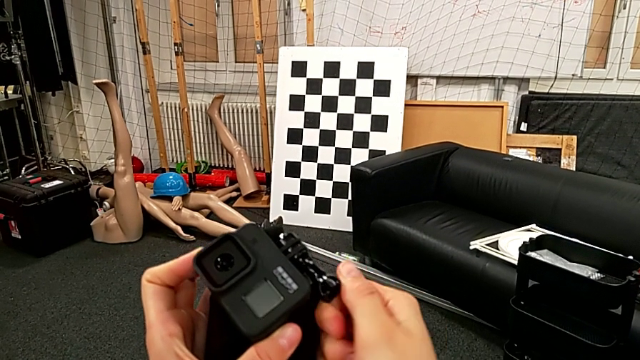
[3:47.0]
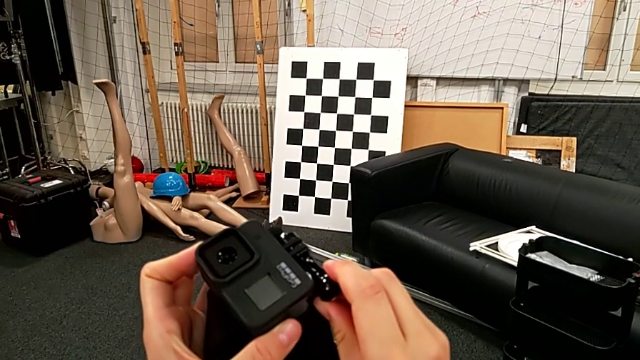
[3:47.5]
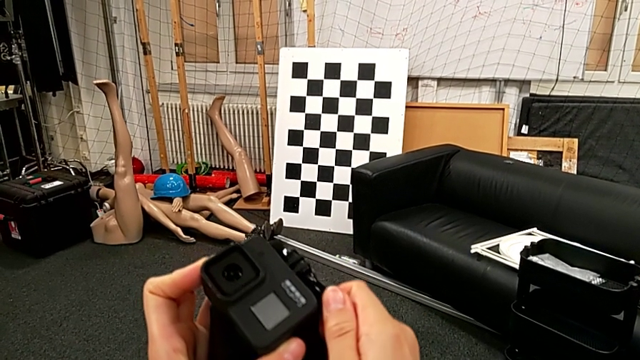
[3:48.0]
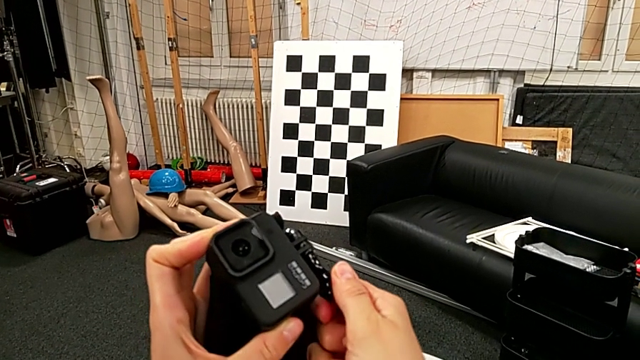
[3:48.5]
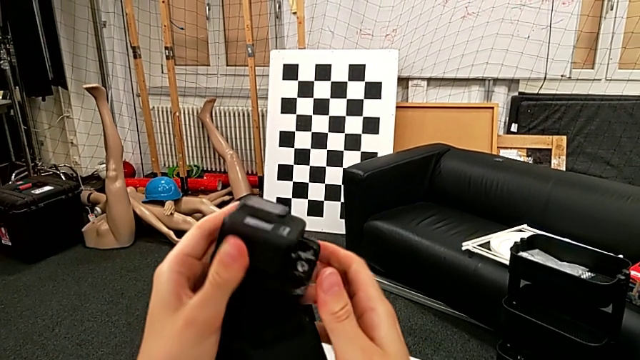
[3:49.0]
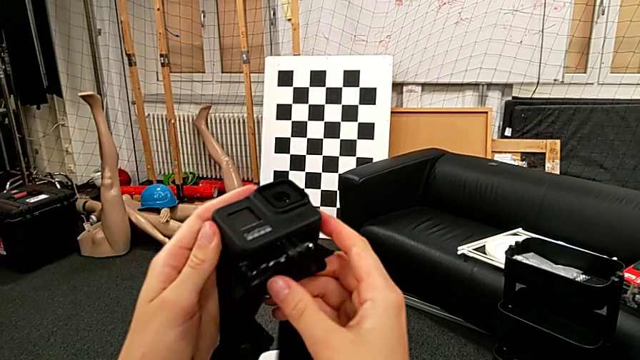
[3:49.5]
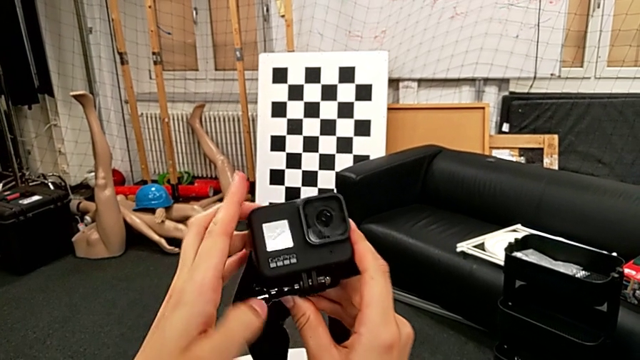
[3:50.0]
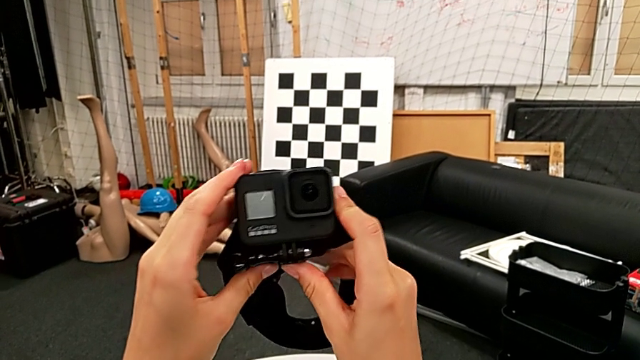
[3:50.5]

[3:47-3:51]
The camera wearer is attaching the GoPro to the strap. They rotate the GoPro.

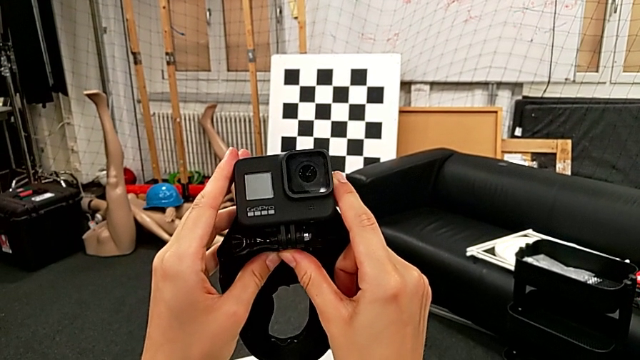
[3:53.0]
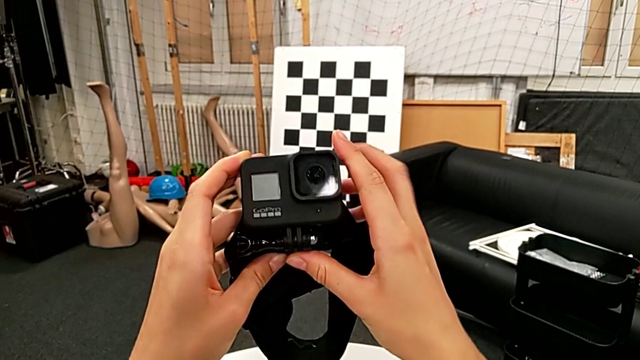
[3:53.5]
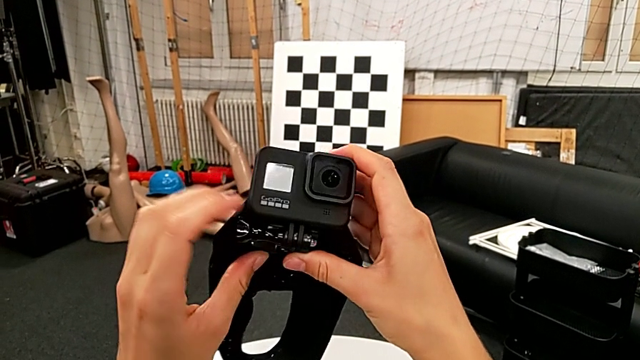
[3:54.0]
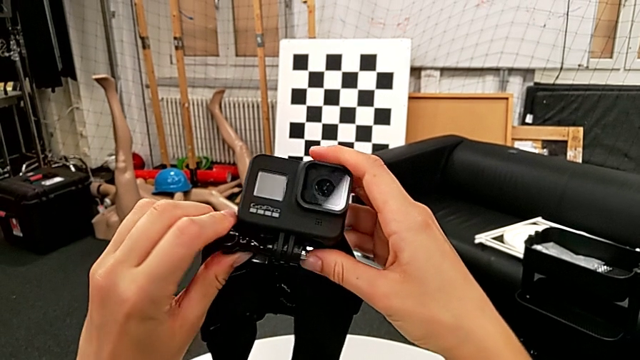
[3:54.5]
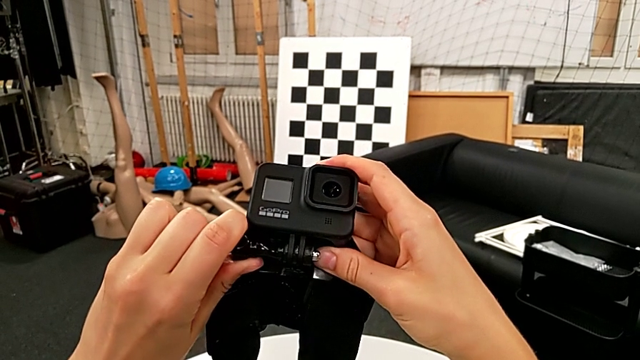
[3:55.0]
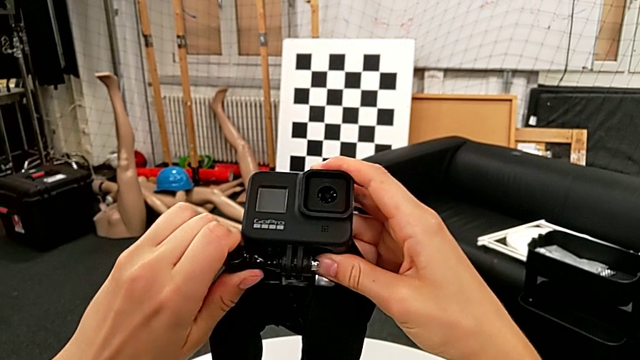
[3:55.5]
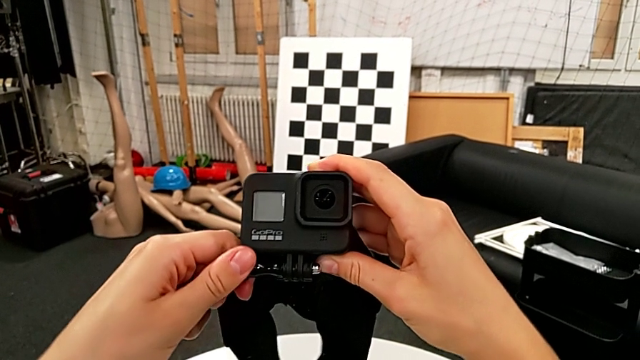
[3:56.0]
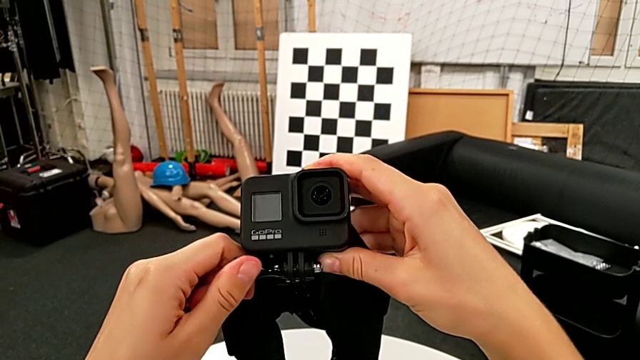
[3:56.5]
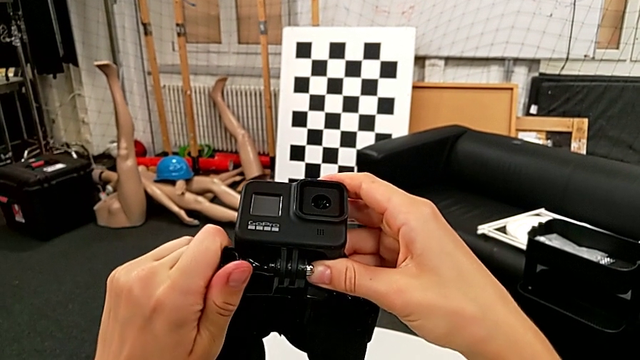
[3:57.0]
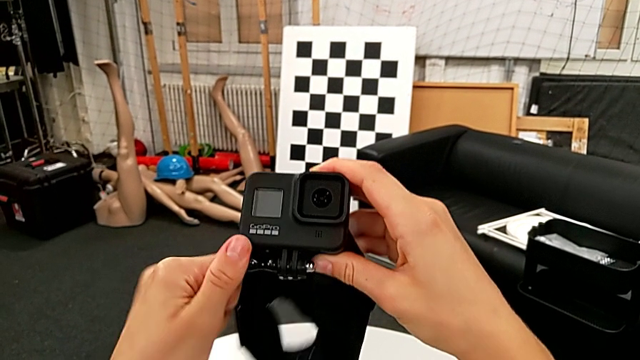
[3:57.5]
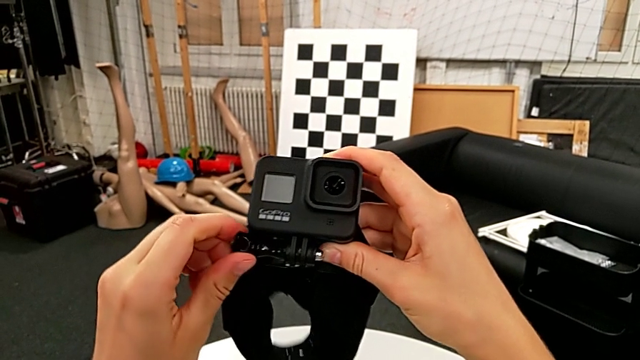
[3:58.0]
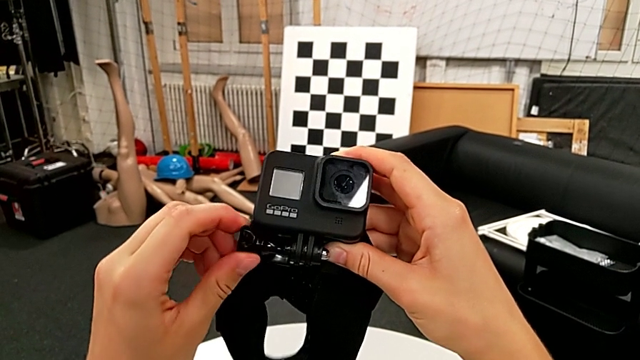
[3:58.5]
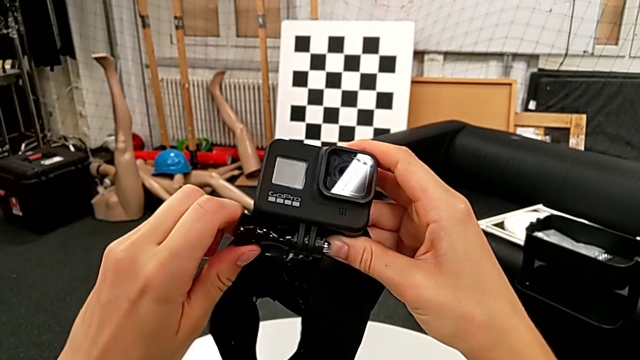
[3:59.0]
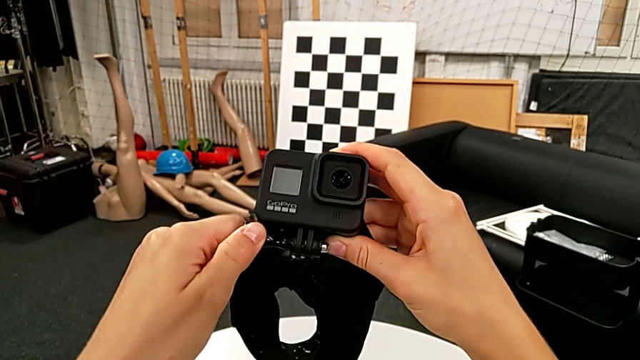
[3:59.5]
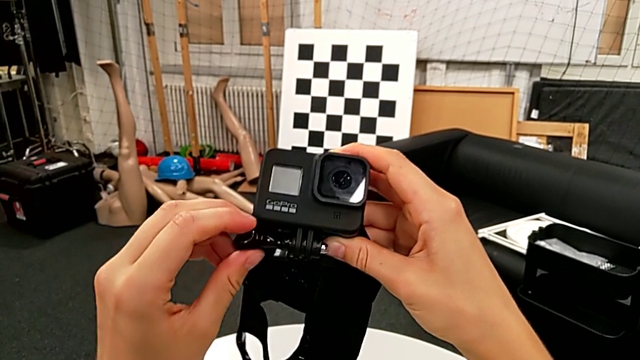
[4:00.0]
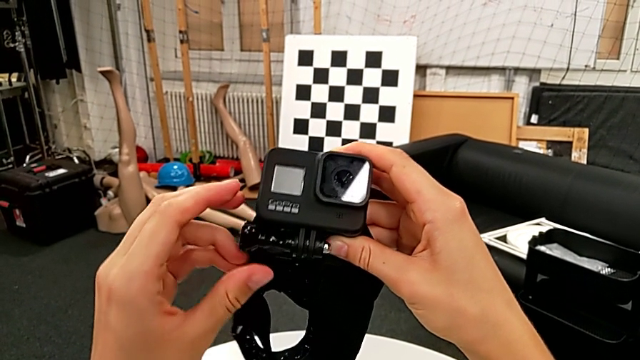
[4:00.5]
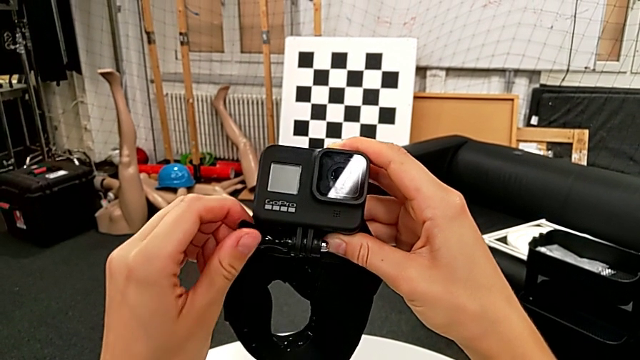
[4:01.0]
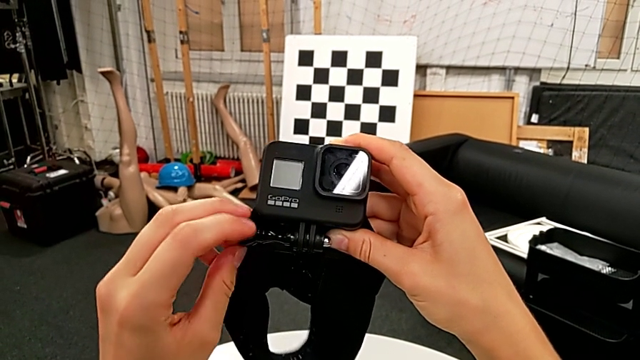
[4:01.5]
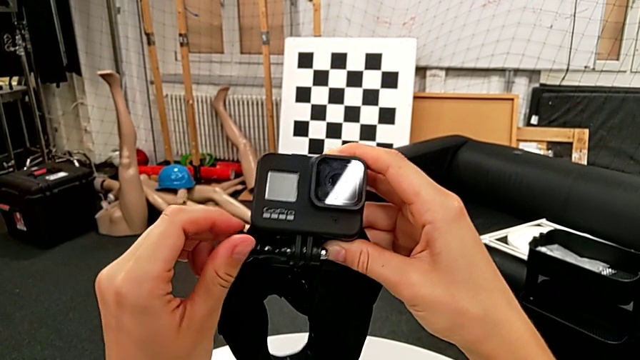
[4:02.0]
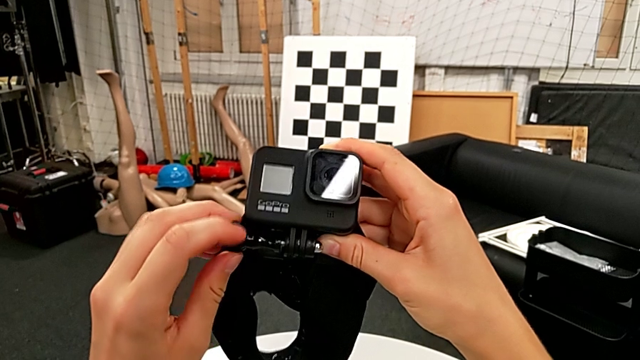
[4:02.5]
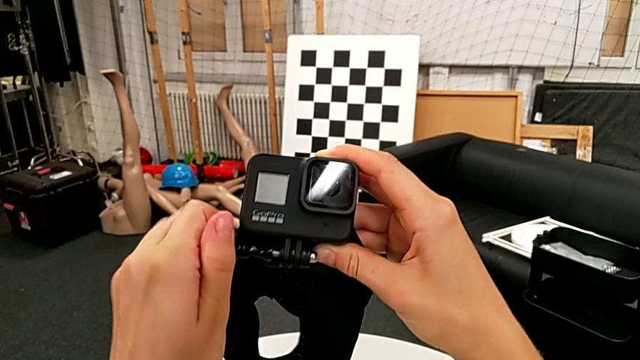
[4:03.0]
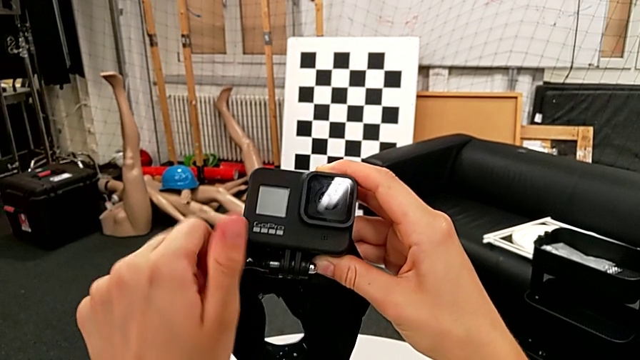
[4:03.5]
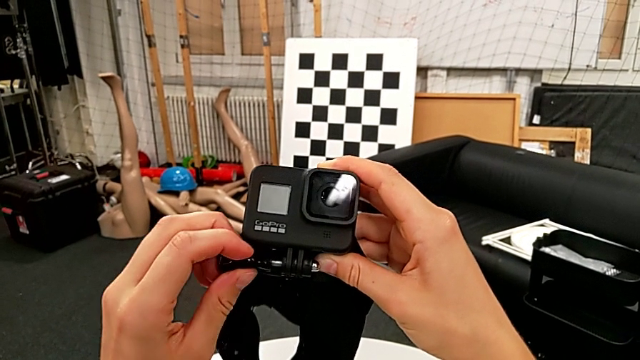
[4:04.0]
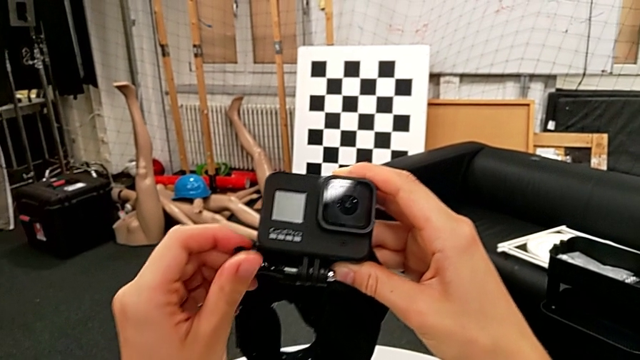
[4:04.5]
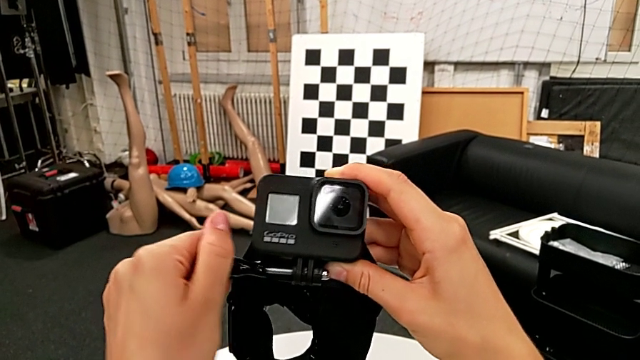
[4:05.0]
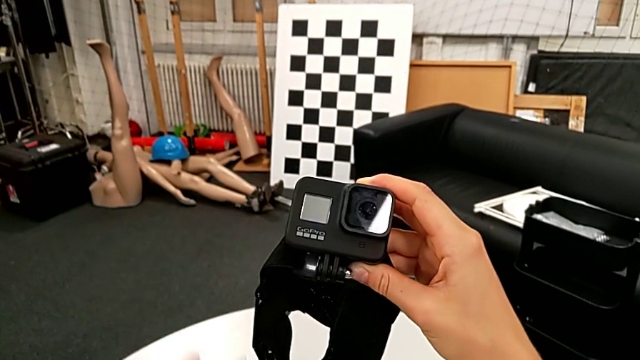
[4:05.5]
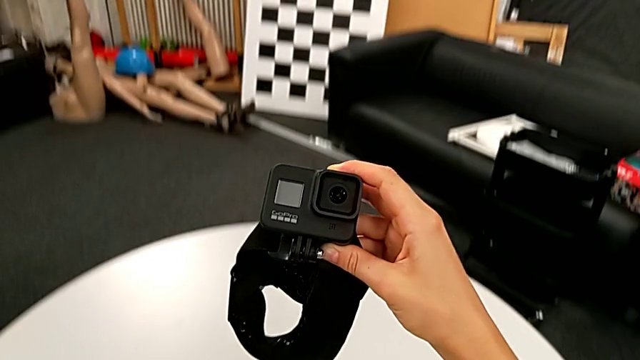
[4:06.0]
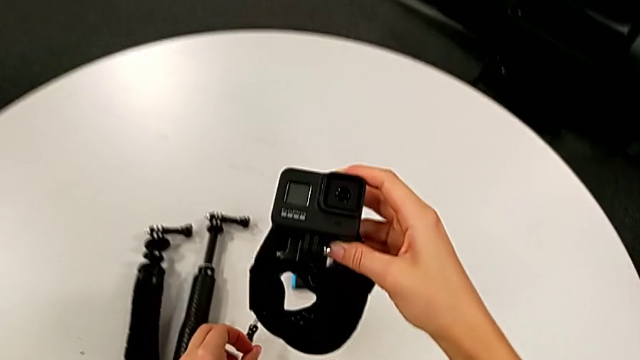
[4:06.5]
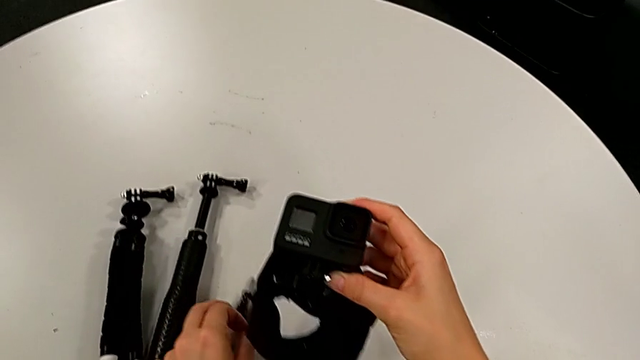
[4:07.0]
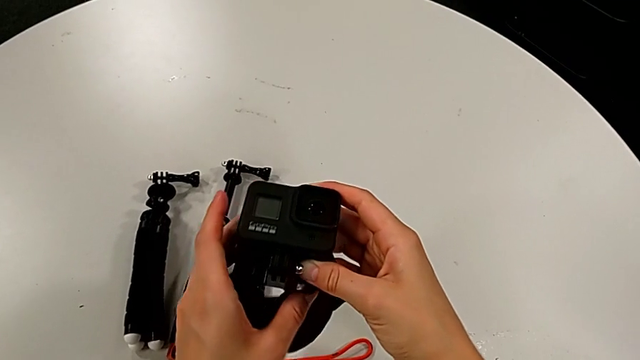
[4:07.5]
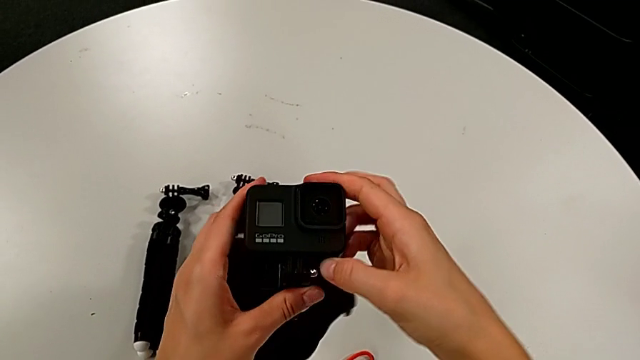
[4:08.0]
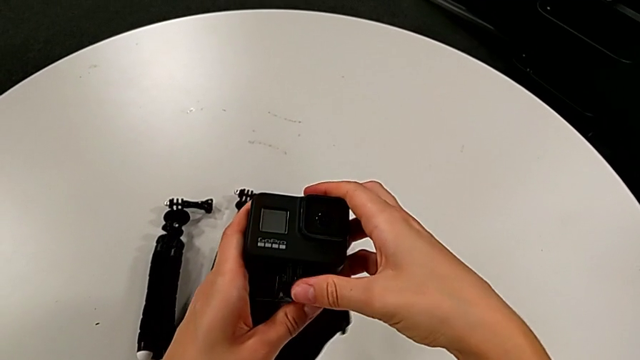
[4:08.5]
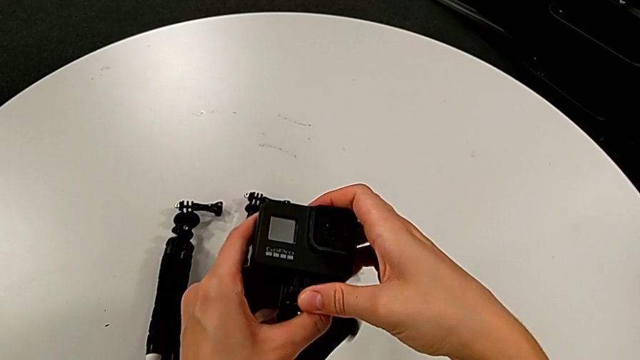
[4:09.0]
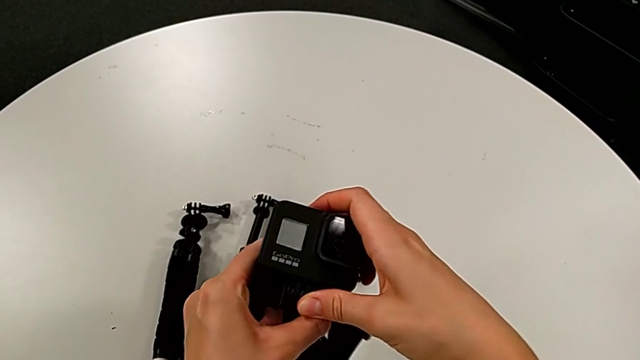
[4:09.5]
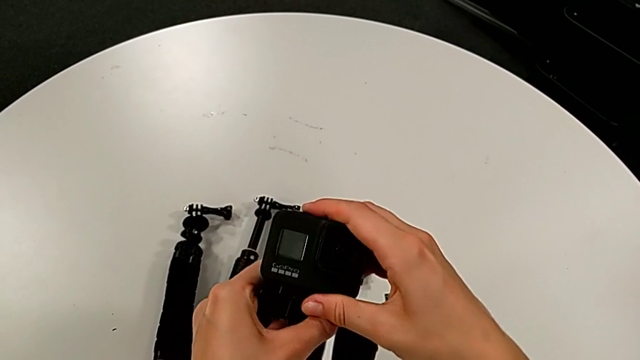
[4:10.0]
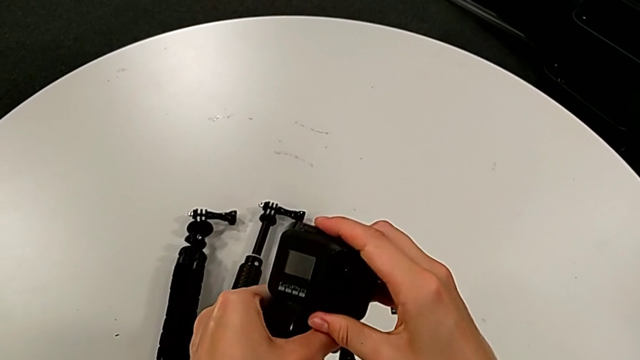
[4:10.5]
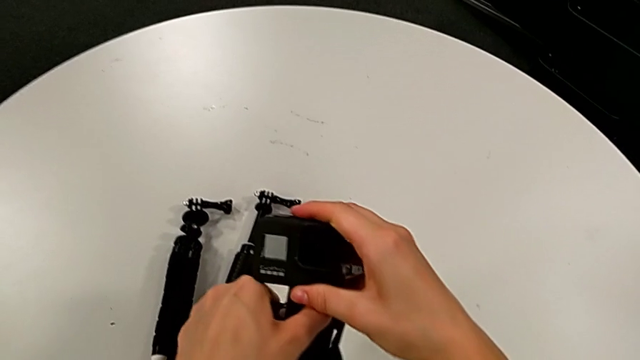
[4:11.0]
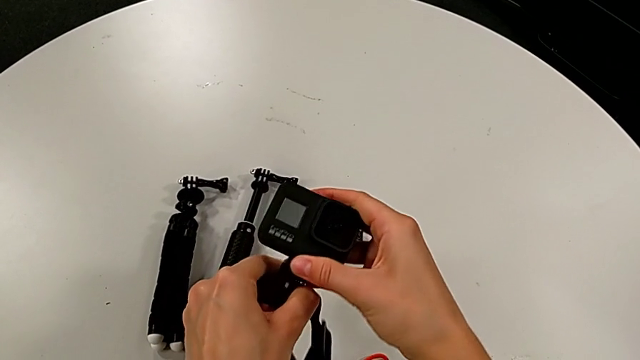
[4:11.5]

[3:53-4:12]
The camera wearer is removing the GoPro from the strap. They grab the screw, unscrew it, wrongly screw it, unscrew it, withdraw it, place it and disassemble the GoPro.
